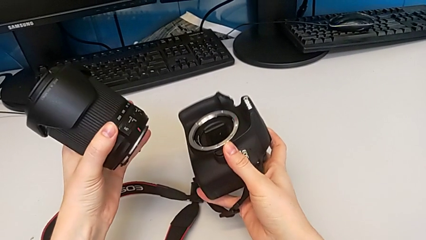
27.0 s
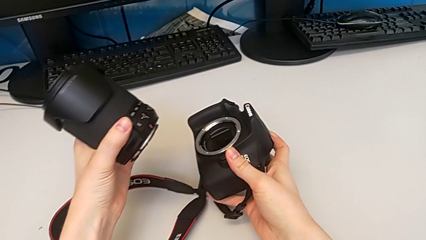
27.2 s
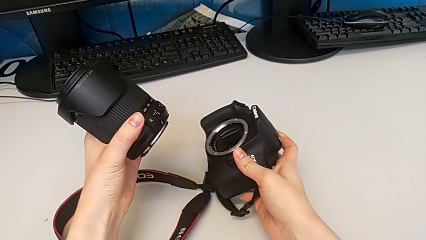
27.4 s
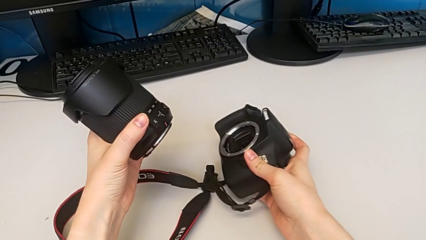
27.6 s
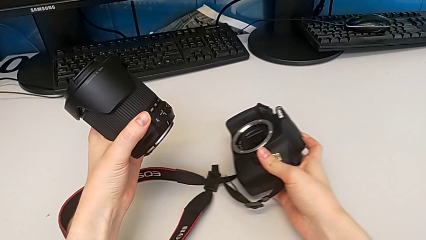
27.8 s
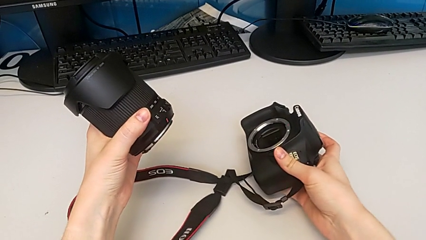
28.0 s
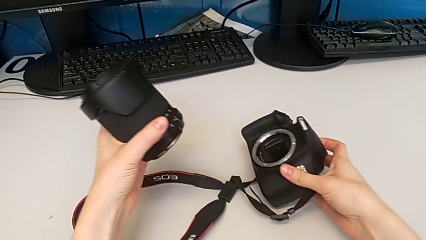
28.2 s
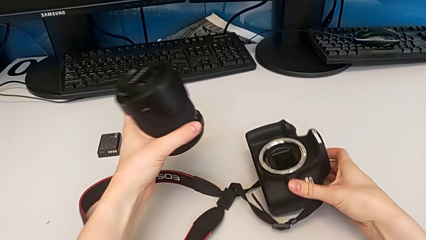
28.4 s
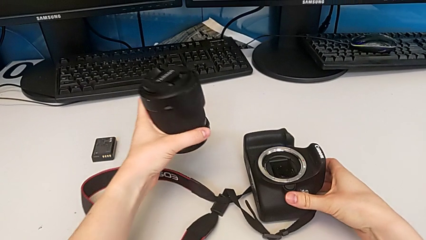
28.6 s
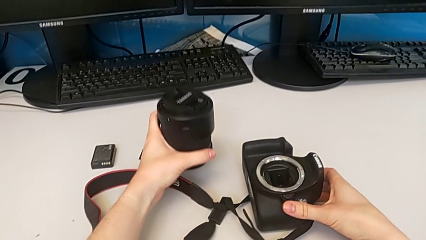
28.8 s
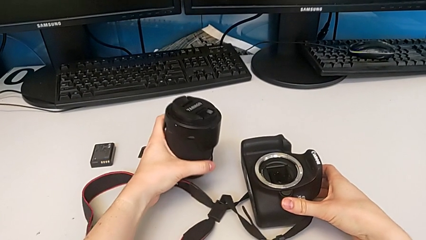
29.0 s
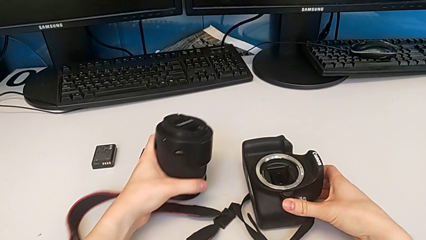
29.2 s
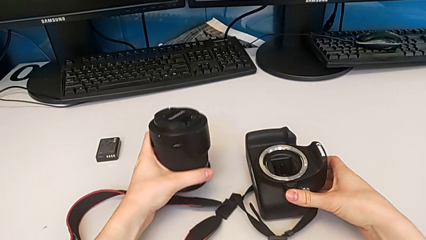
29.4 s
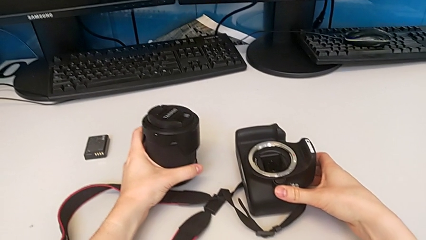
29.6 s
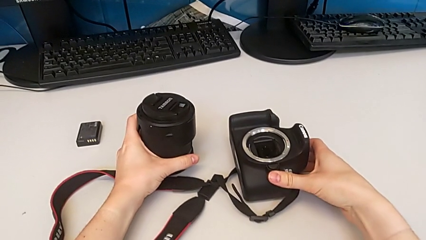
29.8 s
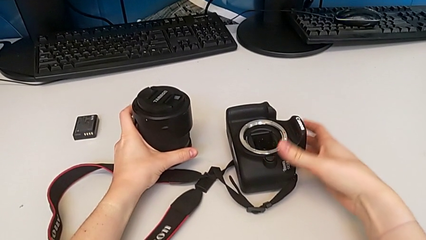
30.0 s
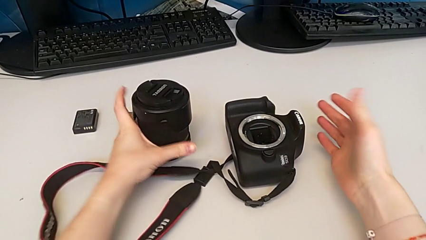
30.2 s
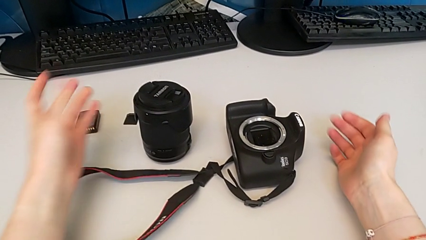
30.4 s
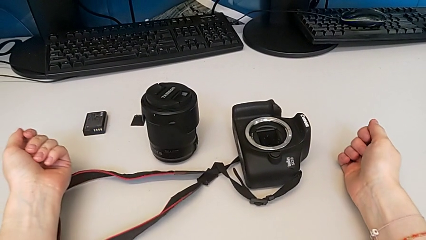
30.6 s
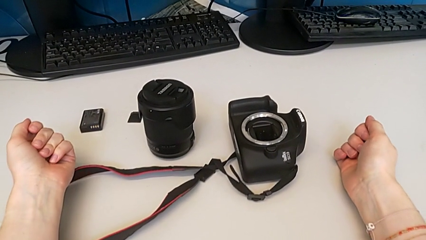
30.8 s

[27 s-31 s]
The camera wearer is detaching the lens. They place the lens.

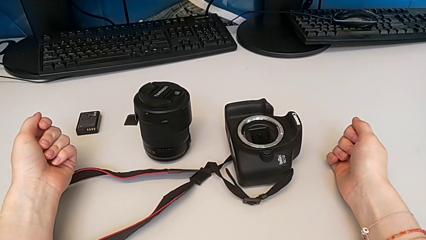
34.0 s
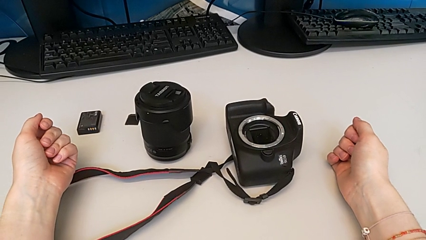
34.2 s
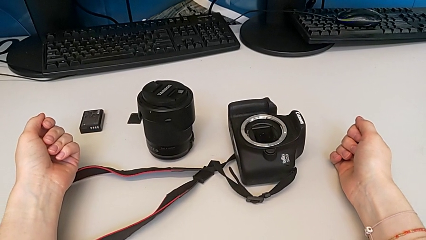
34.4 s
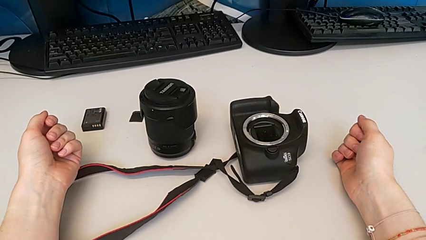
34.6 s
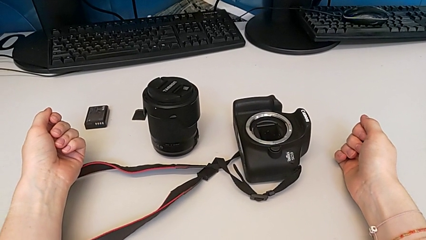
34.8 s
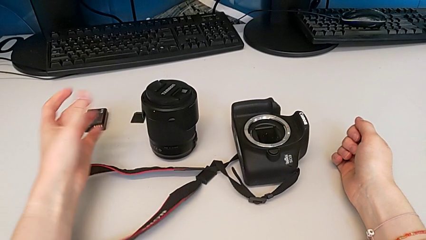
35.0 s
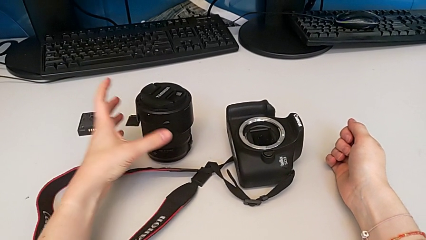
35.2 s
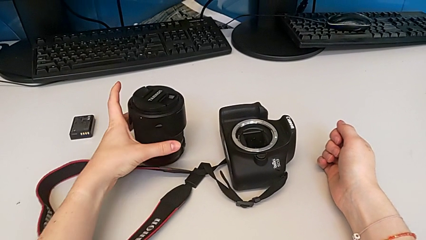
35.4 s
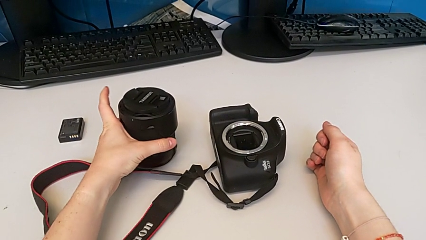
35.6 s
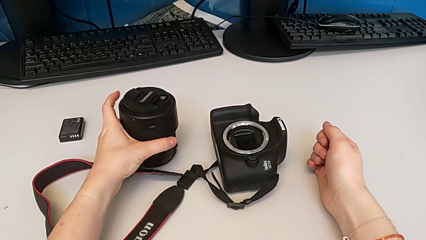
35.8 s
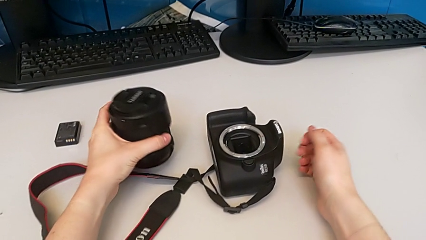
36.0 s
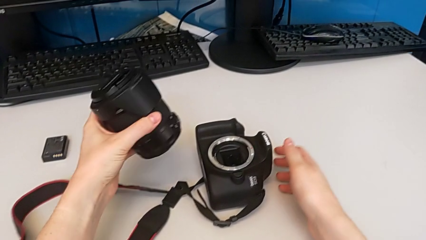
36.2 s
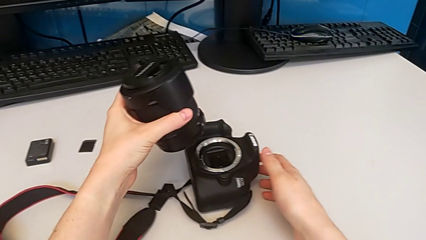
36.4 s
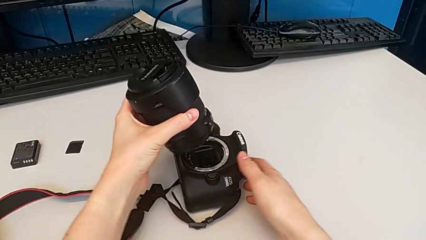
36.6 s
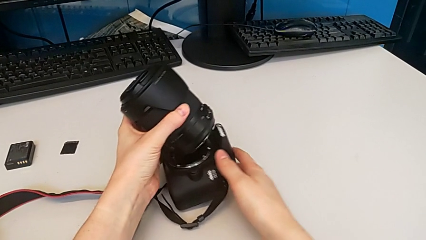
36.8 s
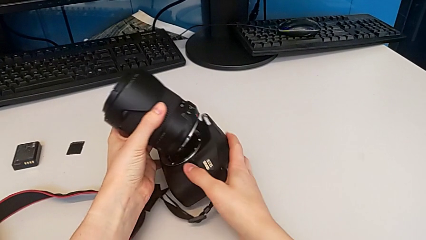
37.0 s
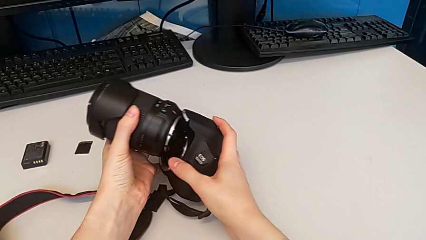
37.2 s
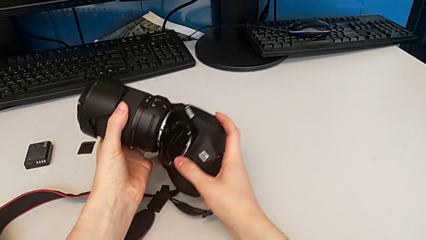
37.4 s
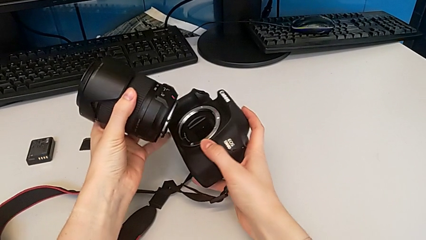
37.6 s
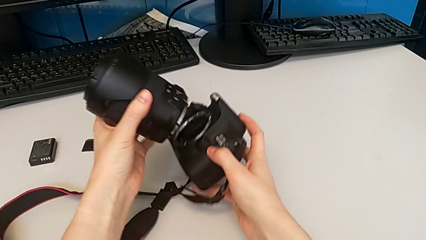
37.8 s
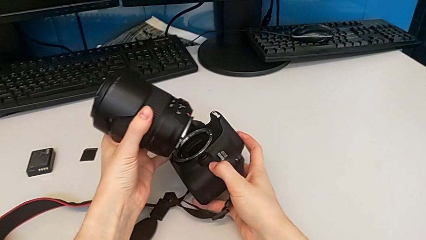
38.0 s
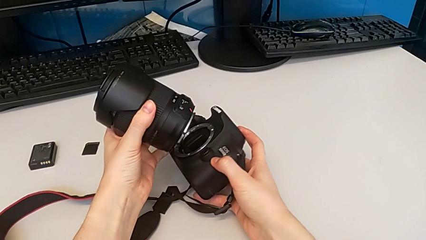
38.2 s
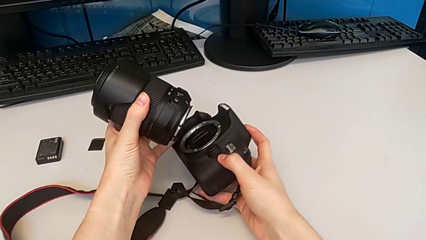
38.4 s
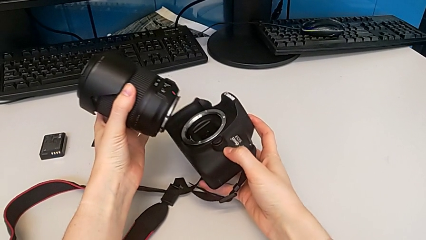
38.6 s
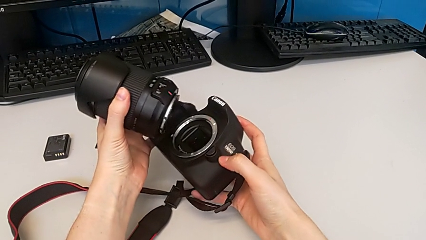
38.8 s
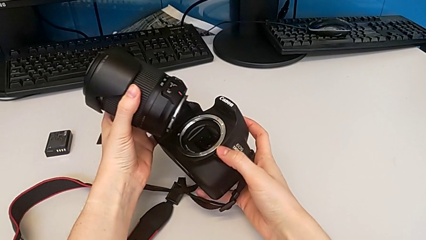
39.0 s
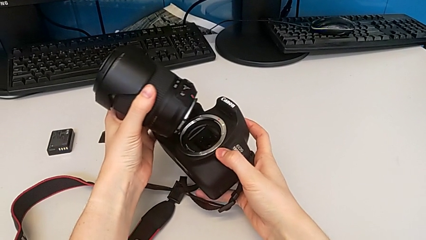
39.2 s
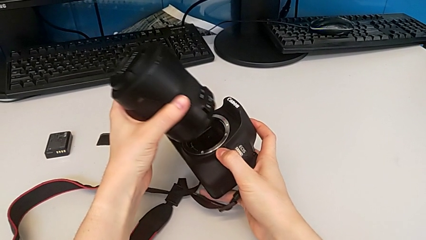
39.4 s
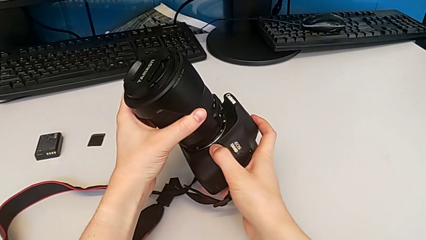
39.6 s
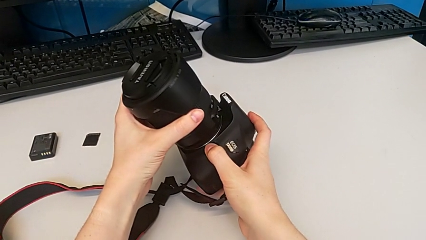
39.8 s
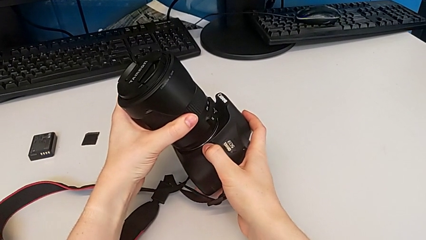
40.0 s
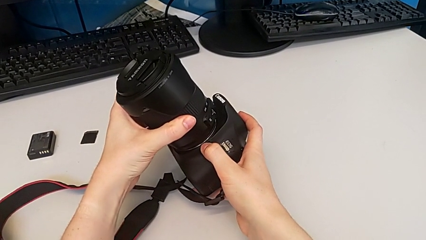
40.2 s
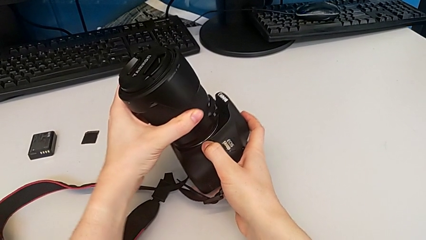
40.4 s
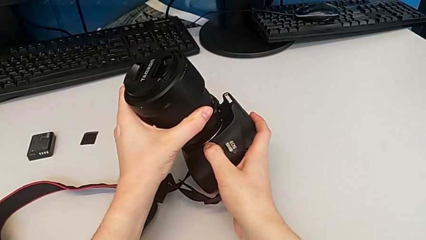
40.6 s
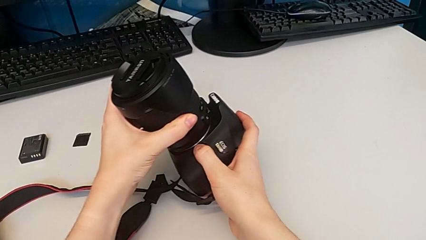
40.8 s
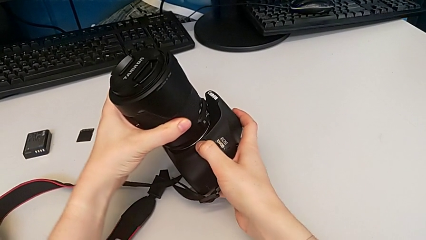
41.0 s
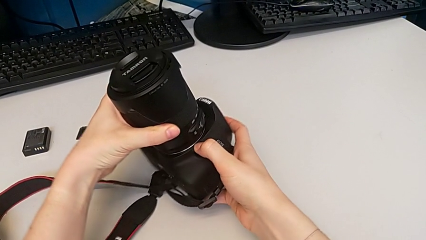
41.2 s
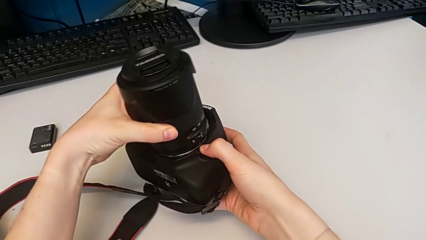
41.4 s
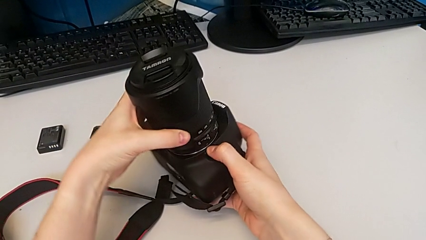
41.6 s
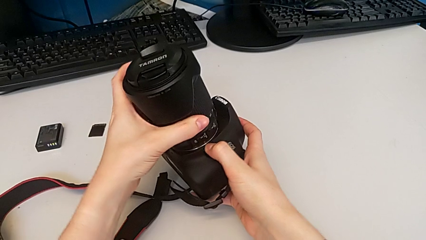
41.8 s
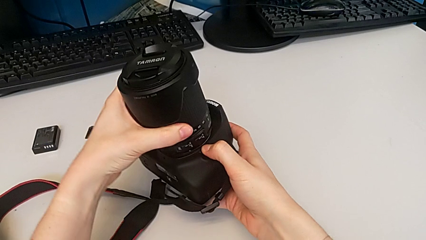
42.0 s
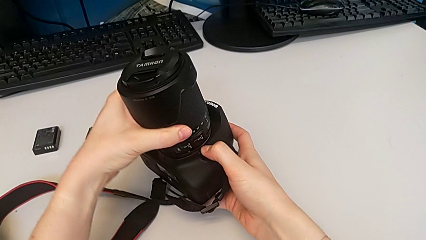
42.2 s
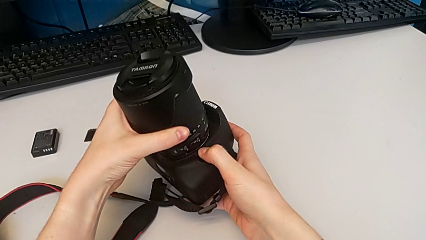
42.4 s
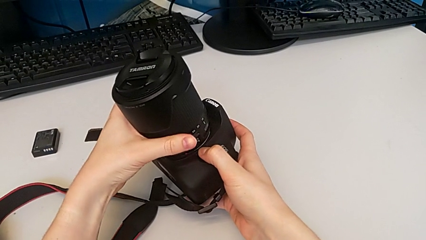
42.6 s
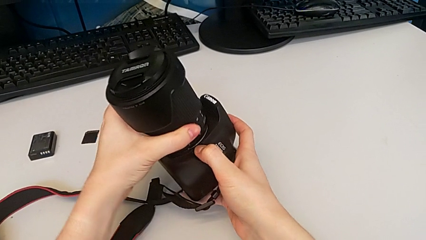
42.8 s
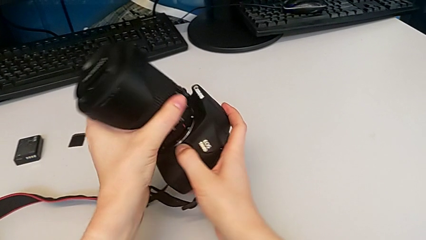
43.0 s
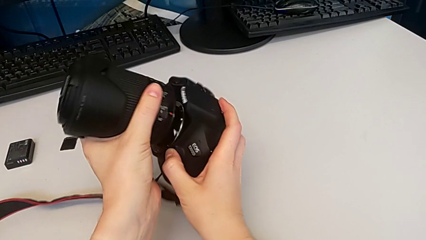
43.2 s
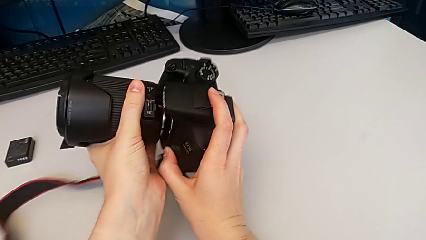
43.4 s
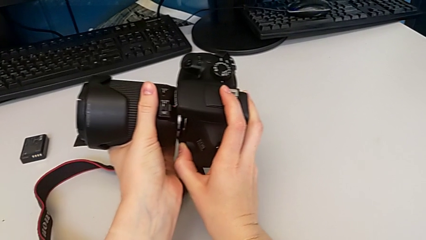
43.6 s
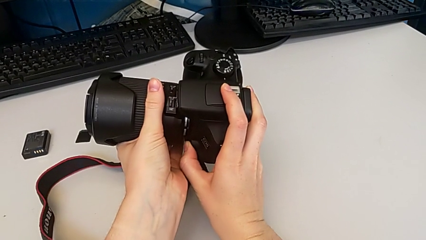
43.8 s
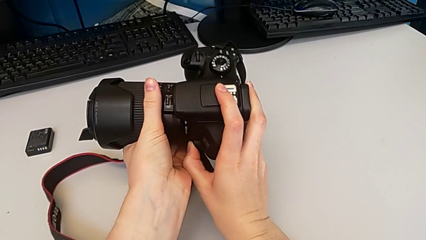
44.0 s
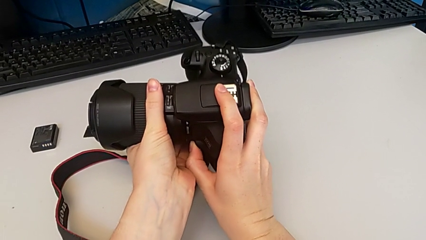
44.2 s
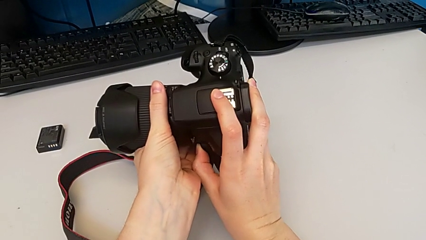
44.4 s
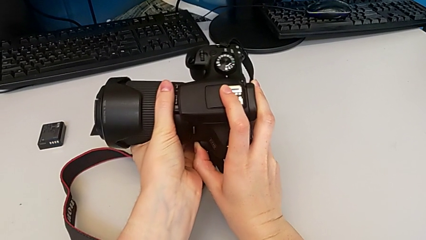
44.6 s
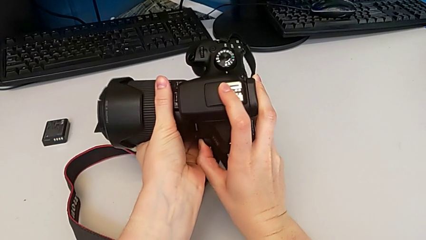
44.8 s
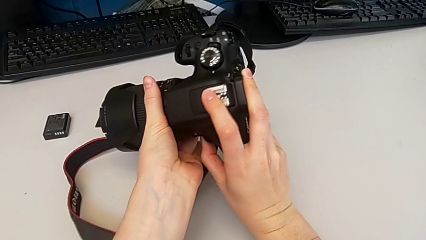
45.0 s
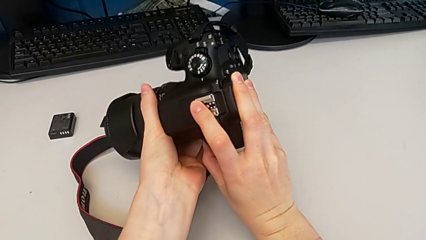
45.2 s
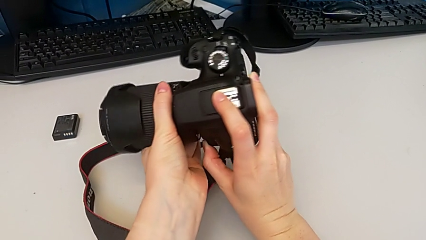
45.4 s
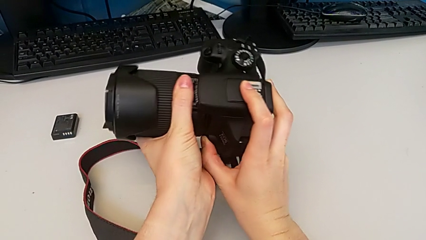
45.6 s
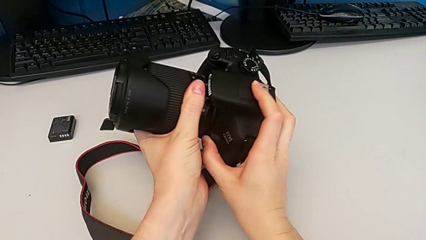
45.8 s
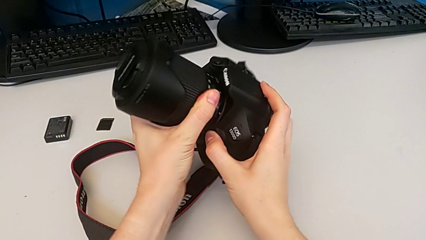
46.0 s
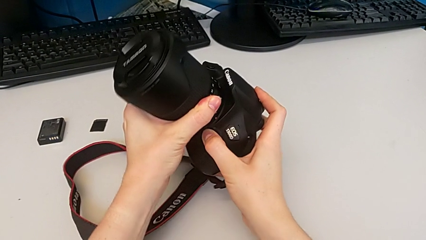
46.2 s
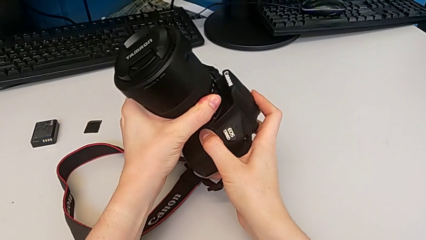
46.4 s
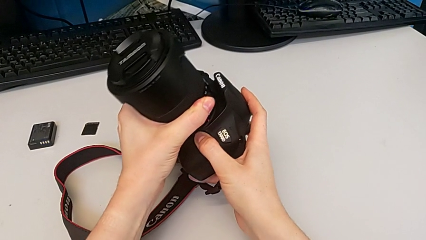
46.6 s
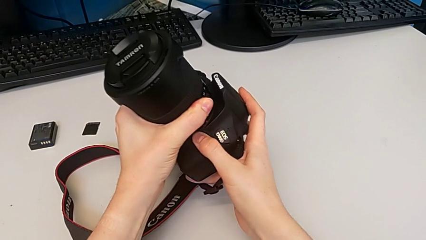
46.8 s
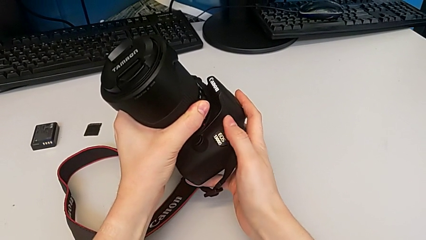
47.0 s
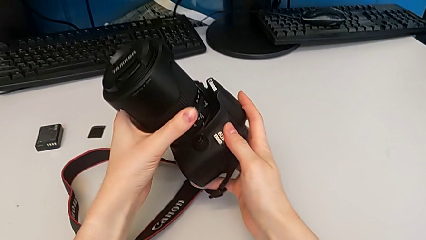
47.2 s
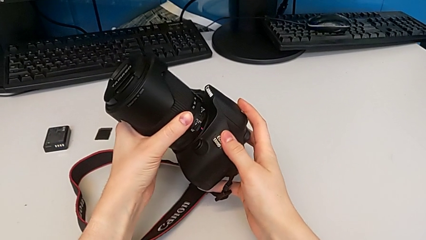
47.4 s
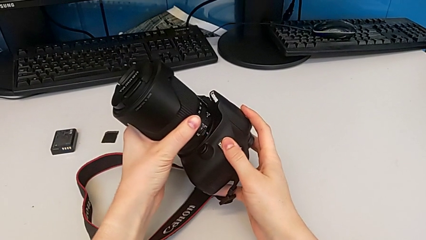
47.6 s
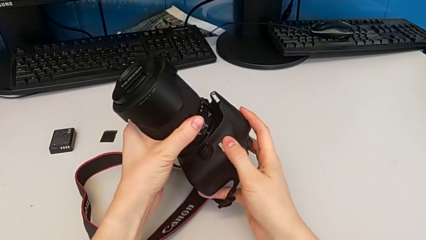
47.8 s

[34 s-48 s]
The camera wearer is attaching the lens. They grab the lens, lift it, lift the DSLR, wrongly assemble the lens, failing to attach it, and begin to assemble the lens.
